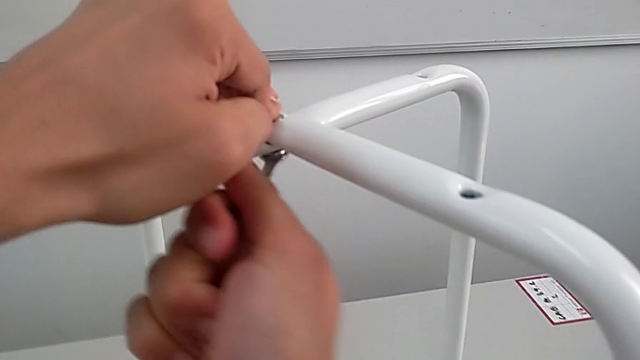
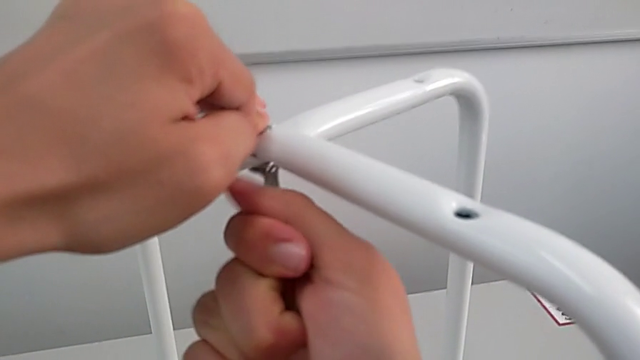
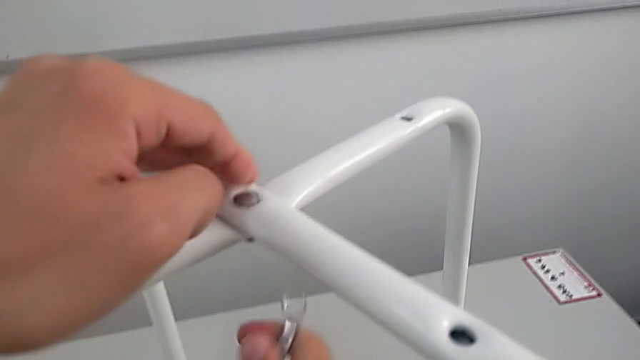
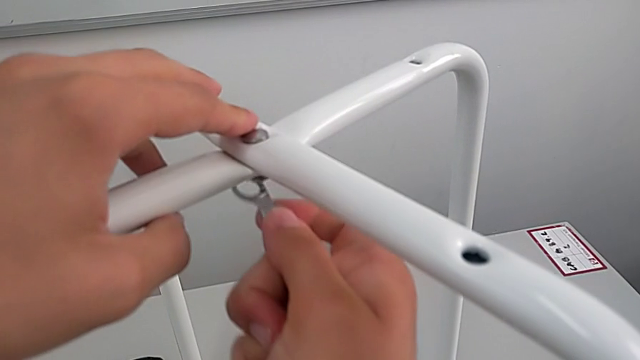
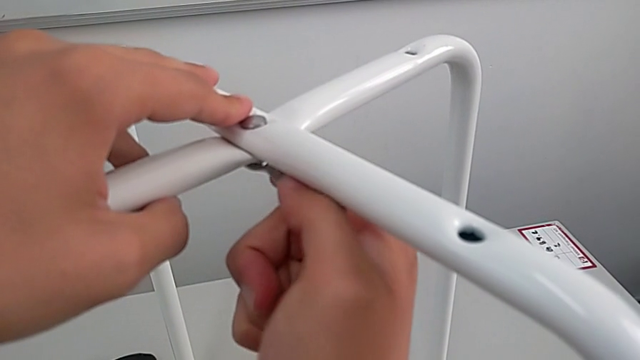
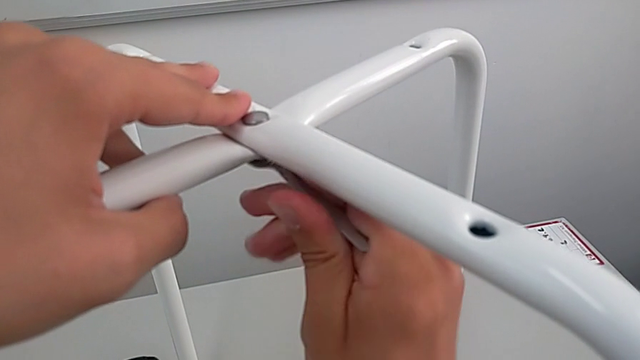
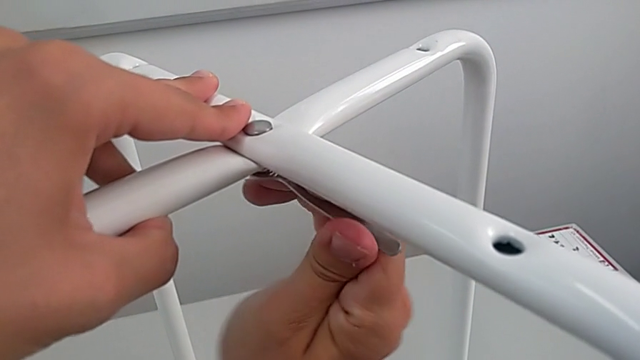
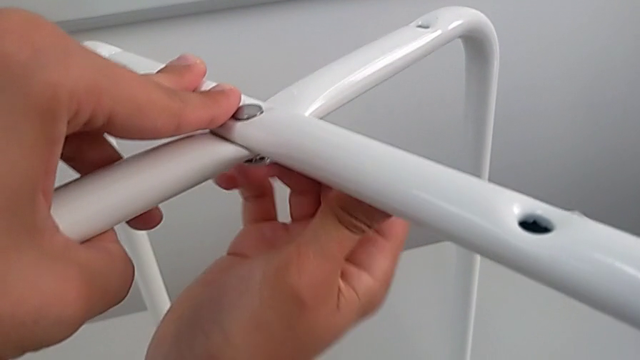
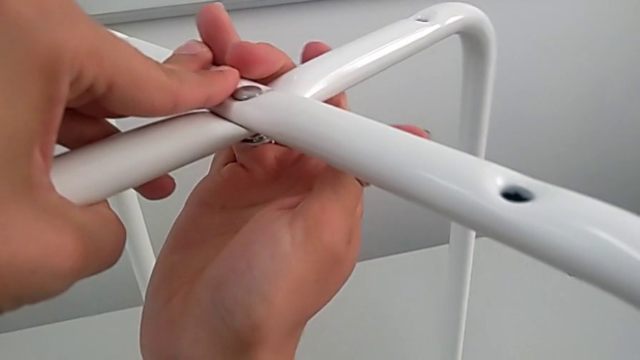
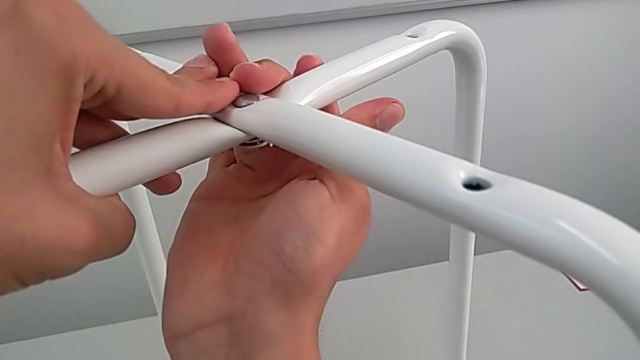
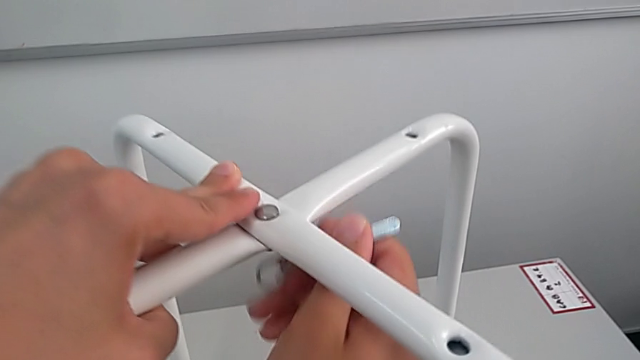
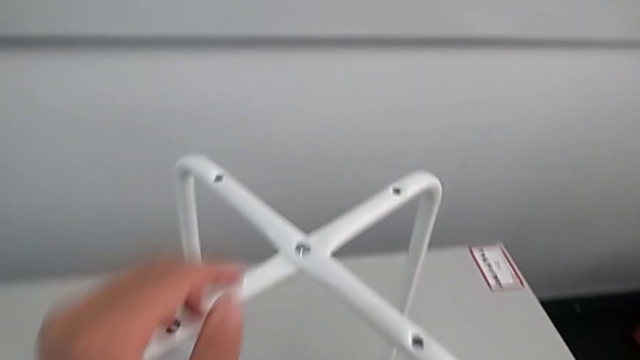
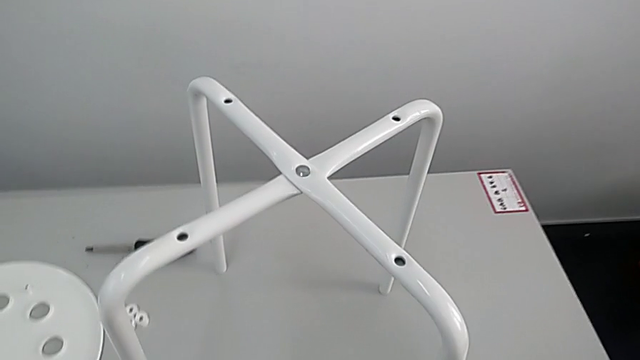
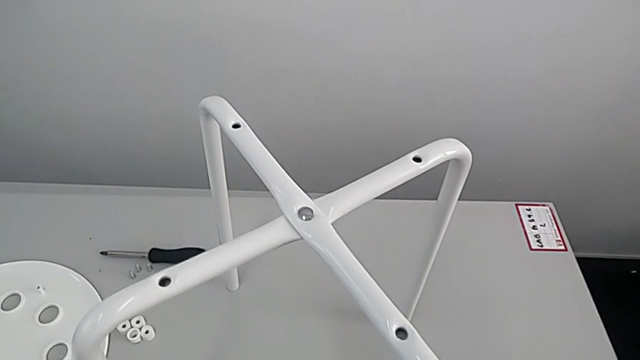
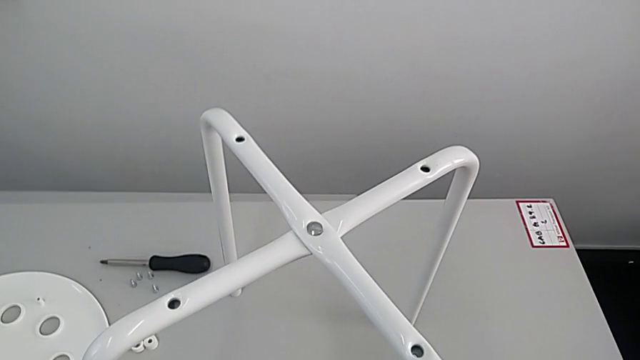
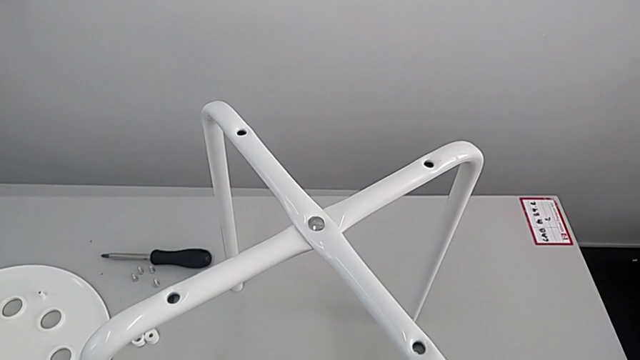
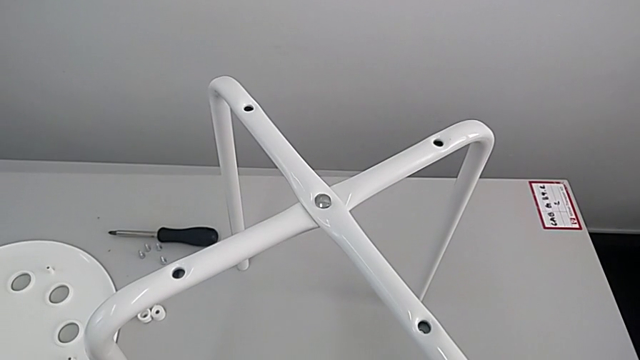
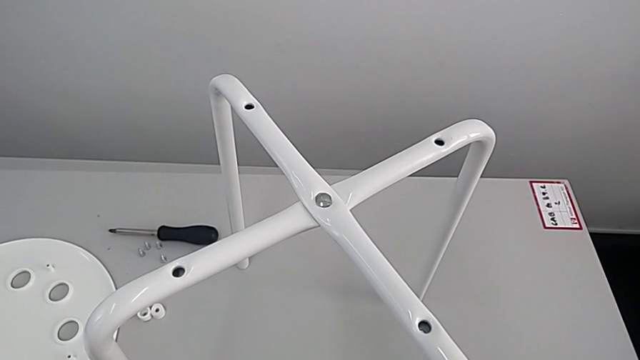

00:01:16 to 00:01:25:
The camera wearer is assembling the legs. They keep screwing the bottom hex nut, withdraw the hexagonal wrench and inspect the leg.

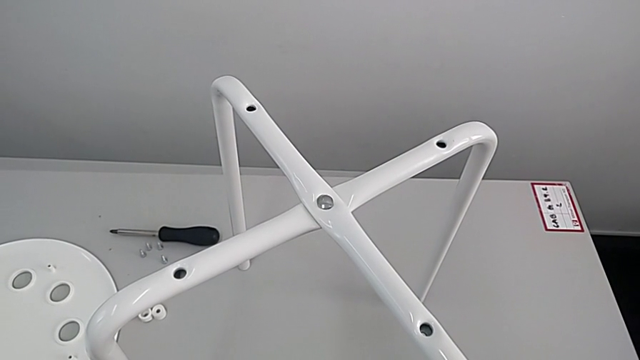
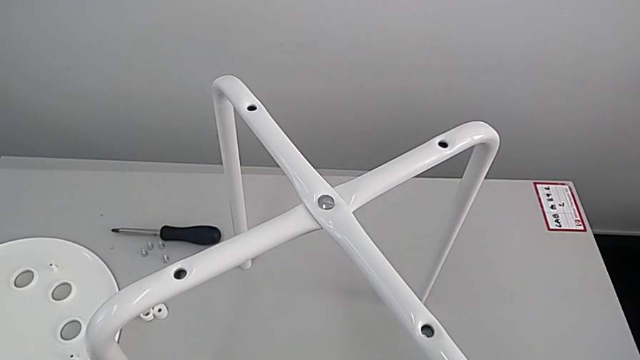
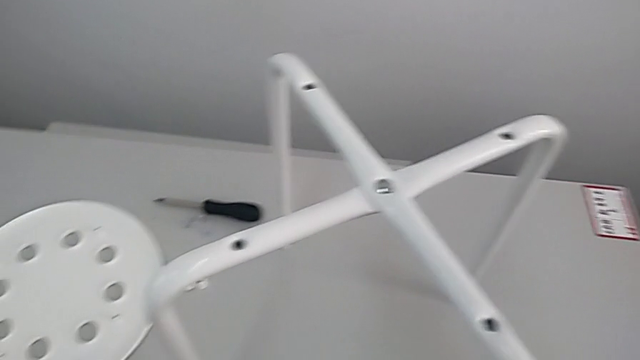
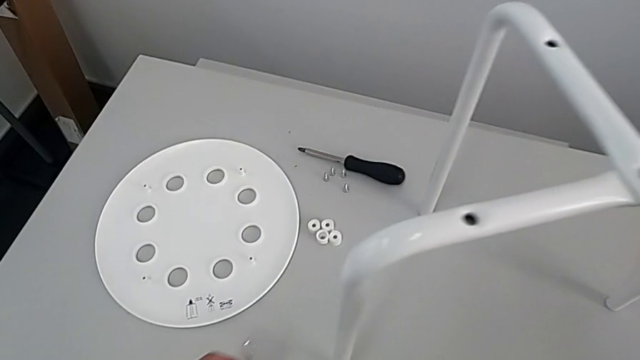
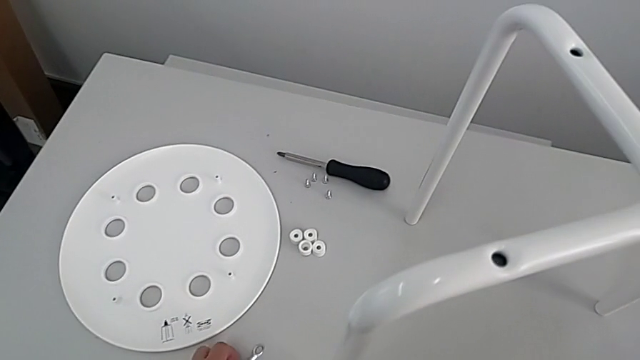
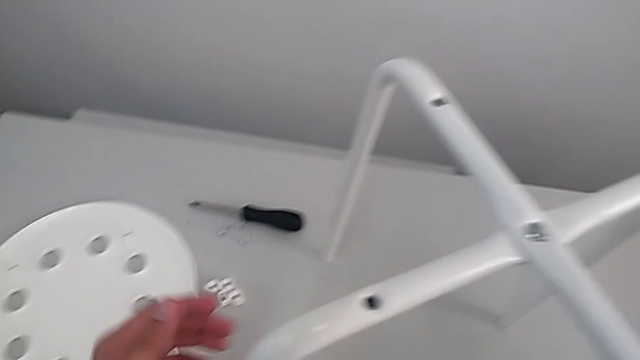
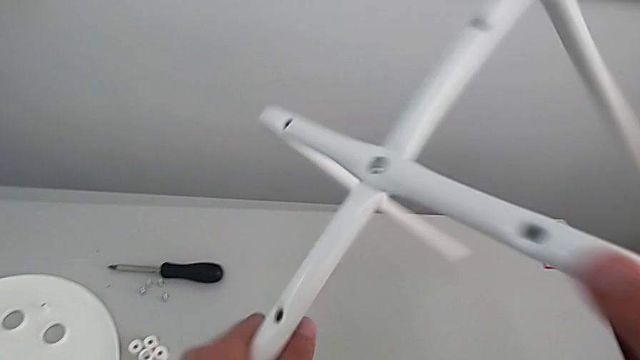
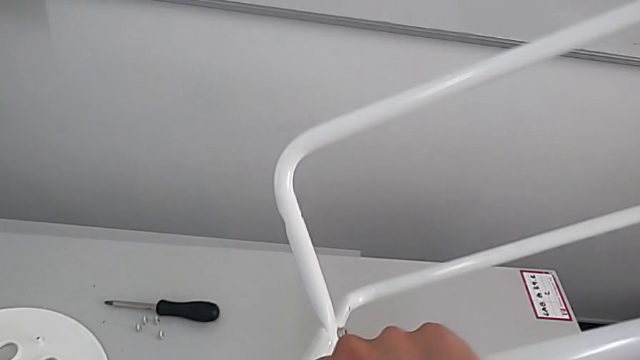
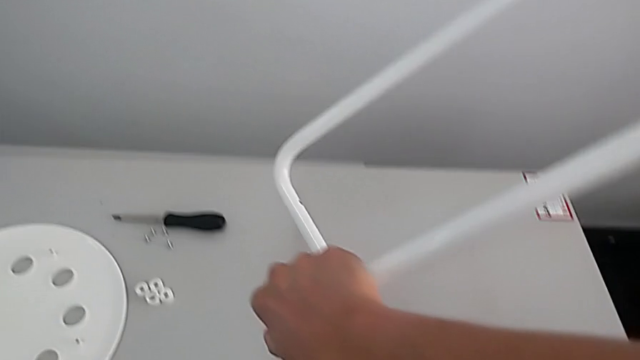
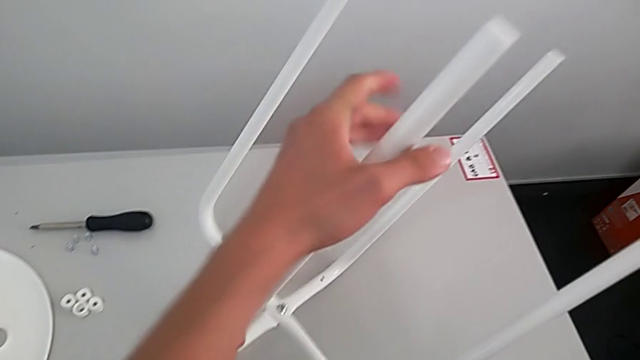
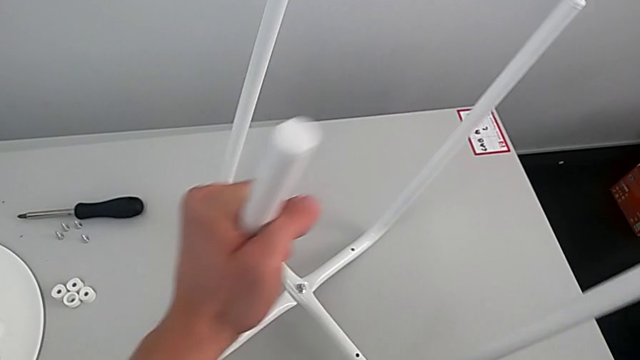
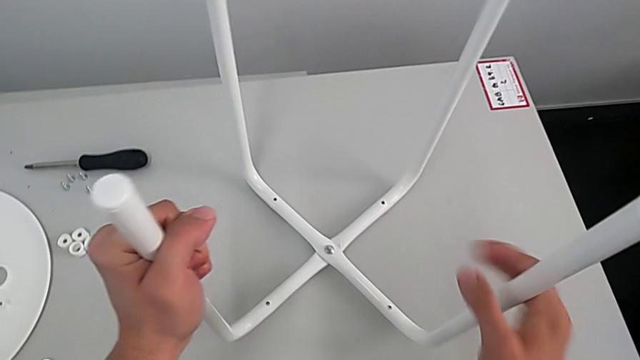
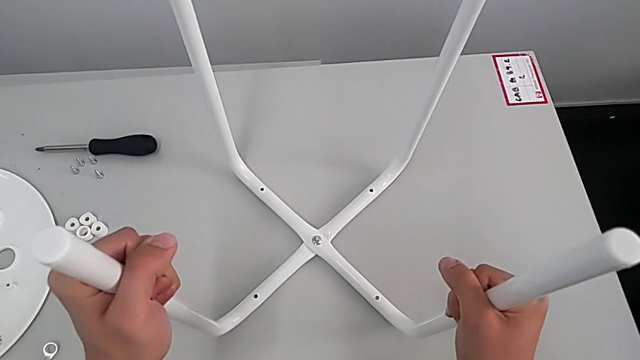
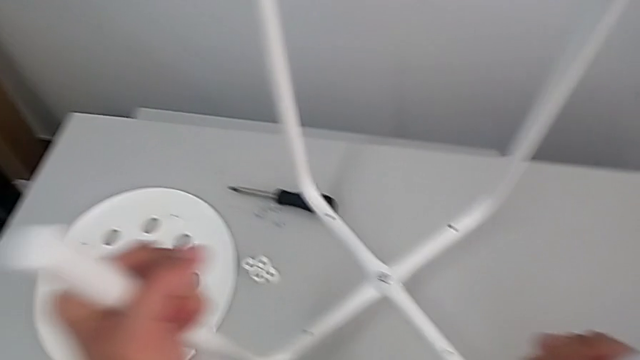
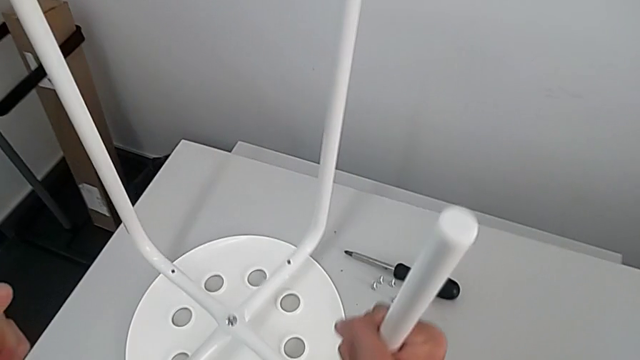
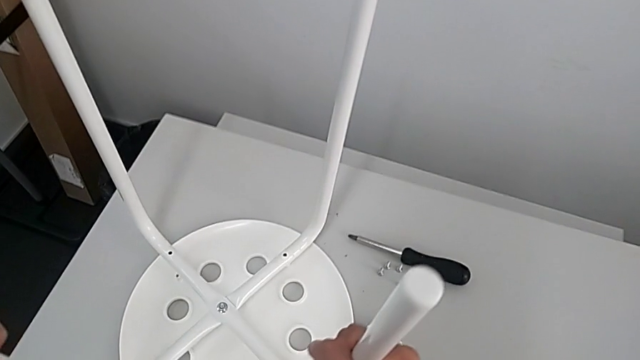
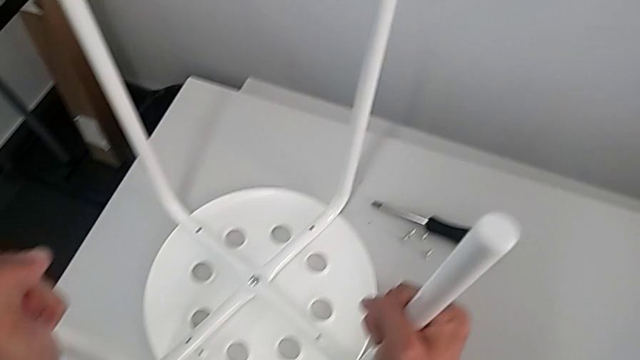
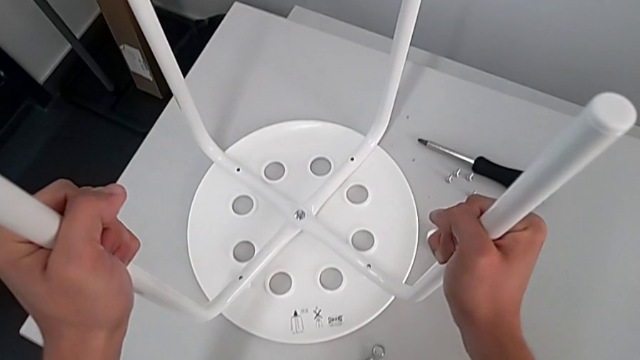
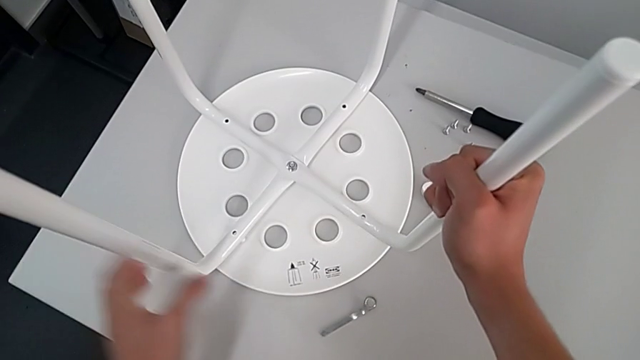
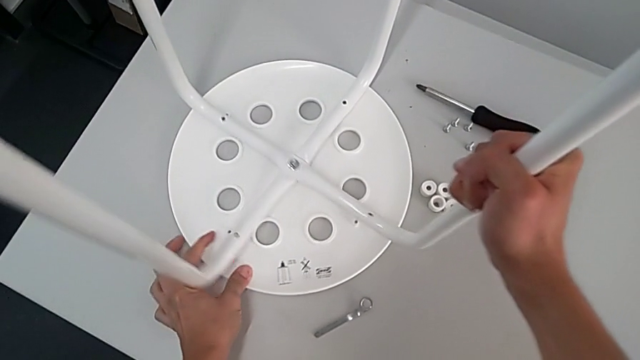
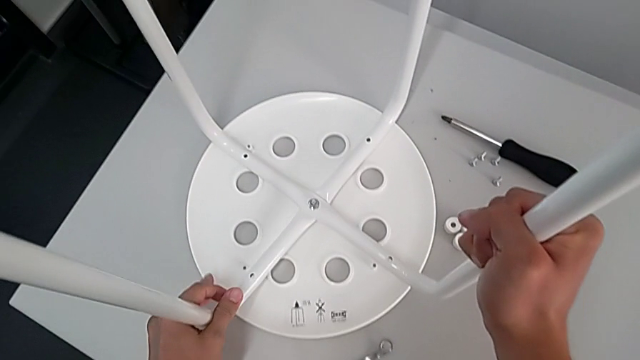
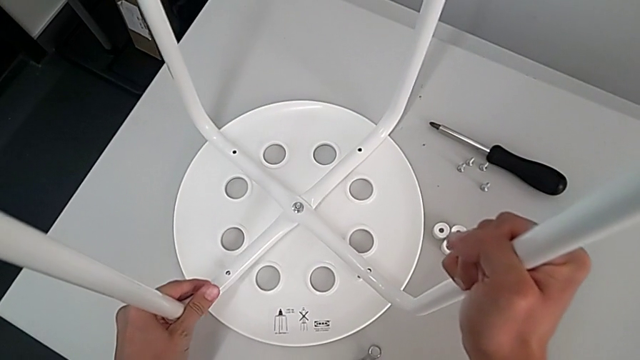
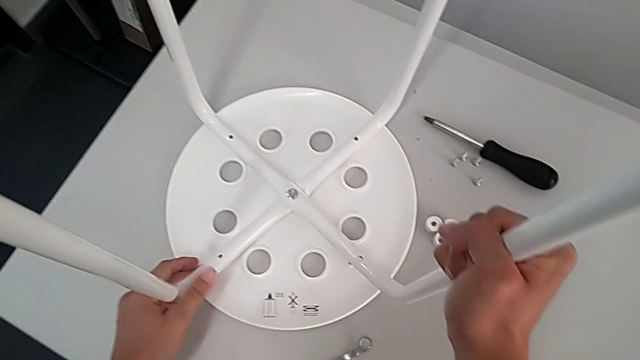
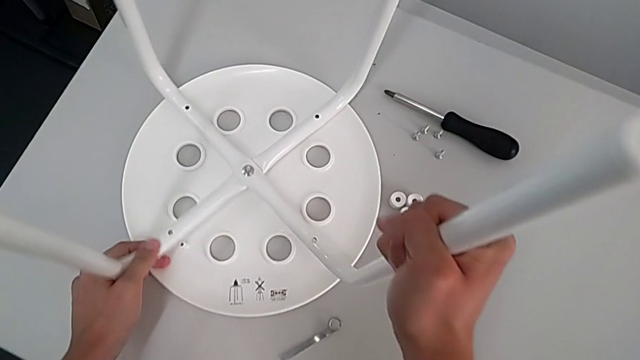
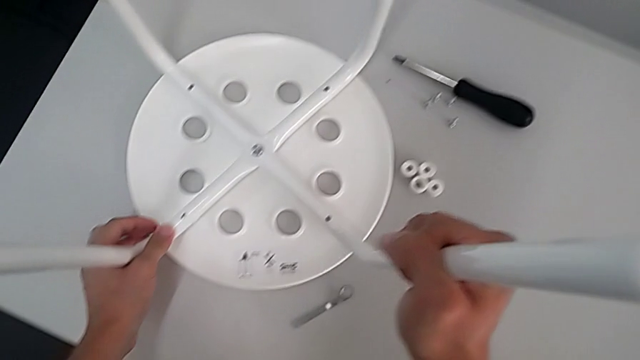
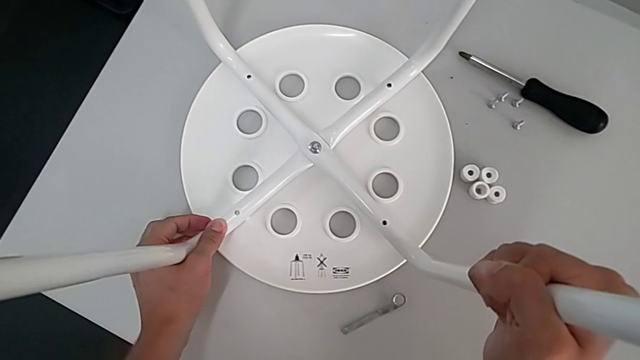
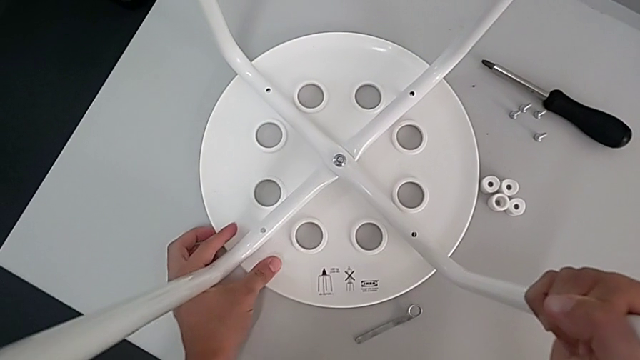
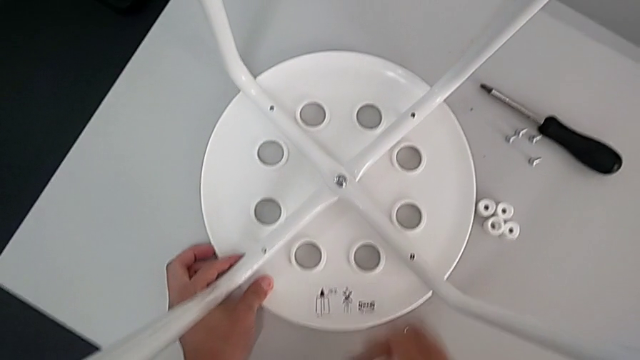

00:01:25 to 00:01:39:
The camera wearer is assembling the leg into the seat. They inspect the leg, place the hexagonal wrench, rotate the leg, wrongly place the leg, lift the leg, place the leg and align the seat.
